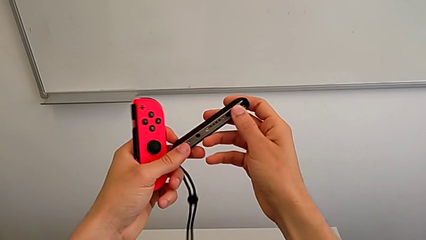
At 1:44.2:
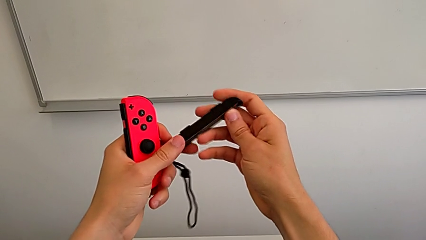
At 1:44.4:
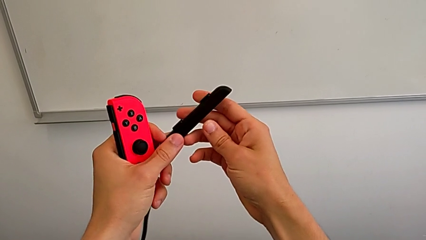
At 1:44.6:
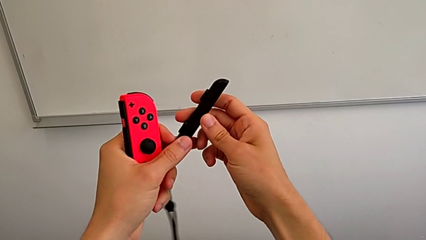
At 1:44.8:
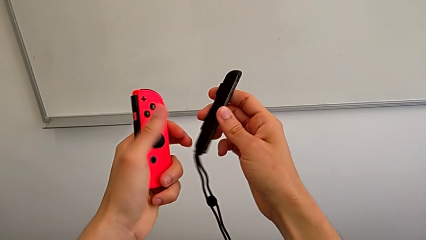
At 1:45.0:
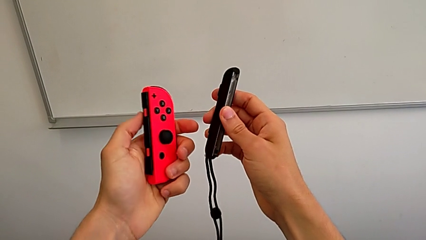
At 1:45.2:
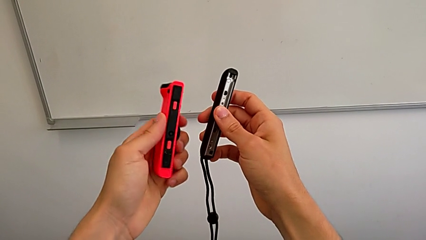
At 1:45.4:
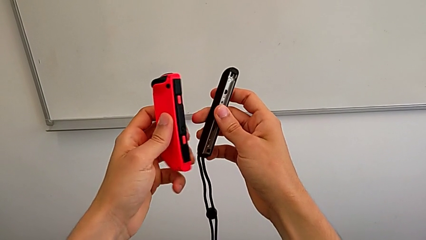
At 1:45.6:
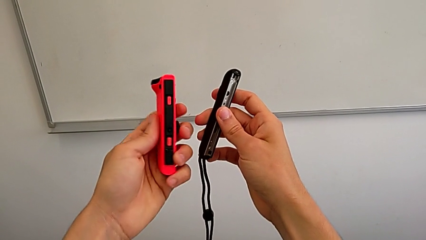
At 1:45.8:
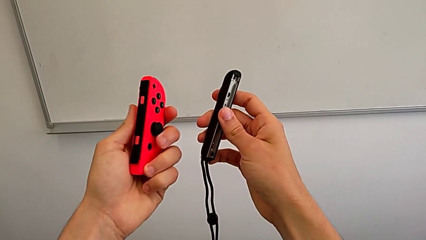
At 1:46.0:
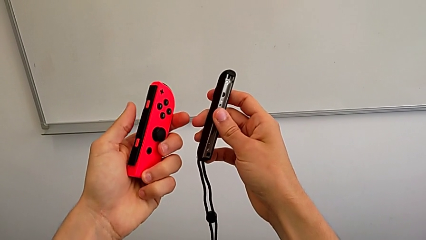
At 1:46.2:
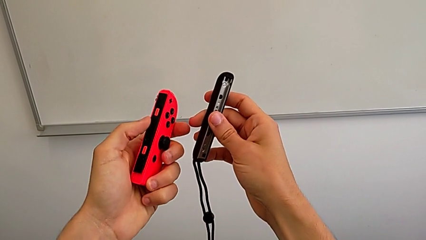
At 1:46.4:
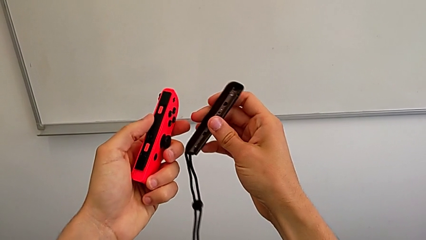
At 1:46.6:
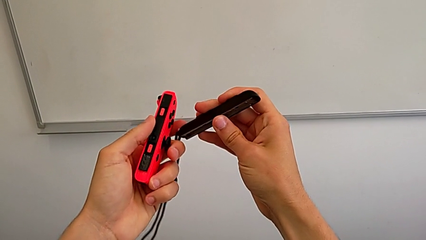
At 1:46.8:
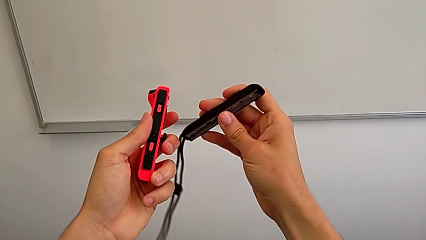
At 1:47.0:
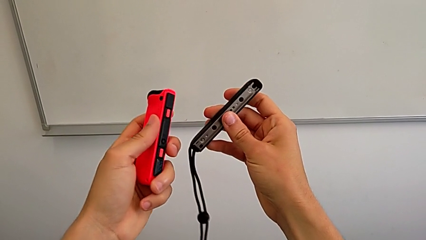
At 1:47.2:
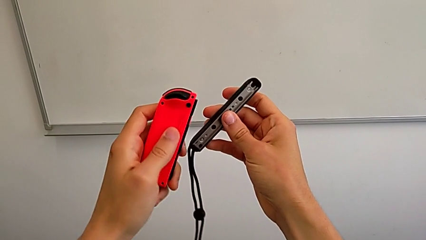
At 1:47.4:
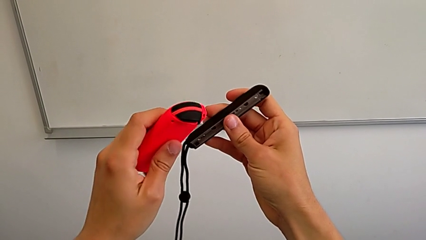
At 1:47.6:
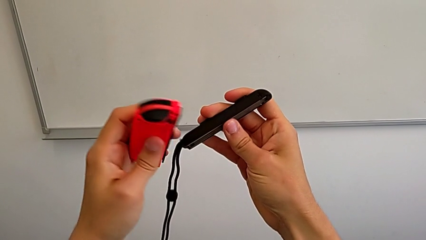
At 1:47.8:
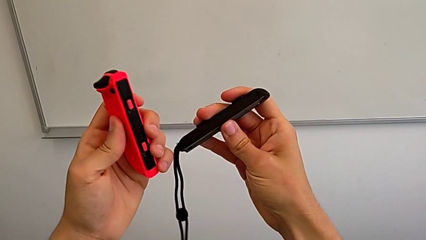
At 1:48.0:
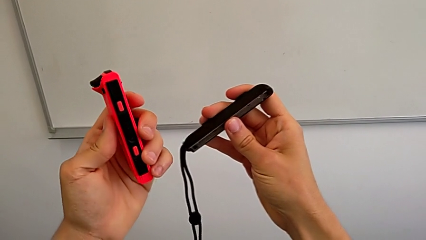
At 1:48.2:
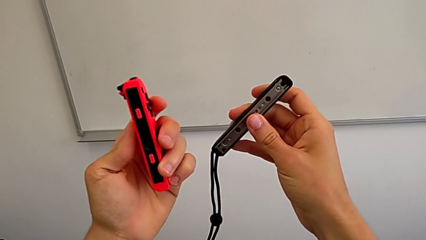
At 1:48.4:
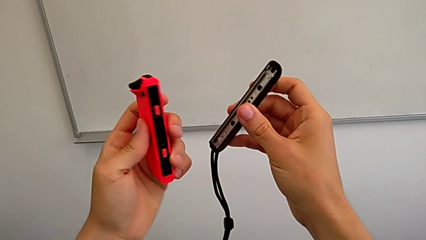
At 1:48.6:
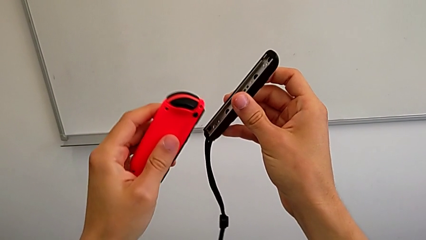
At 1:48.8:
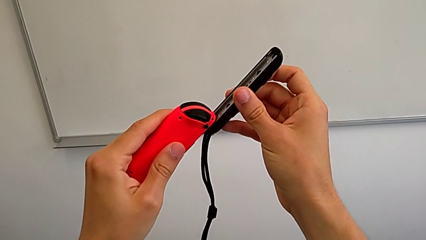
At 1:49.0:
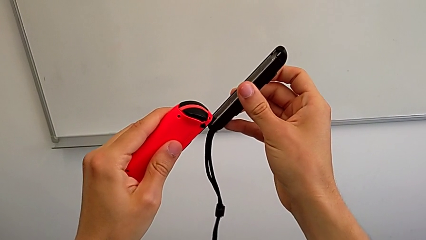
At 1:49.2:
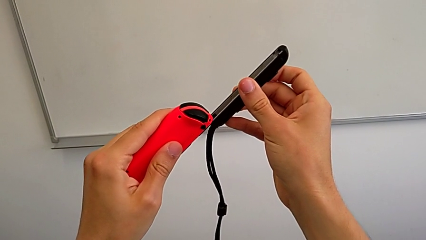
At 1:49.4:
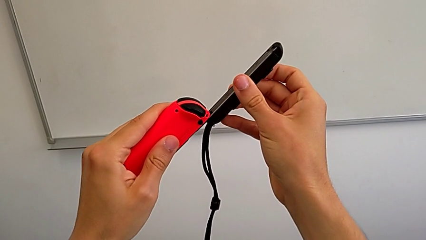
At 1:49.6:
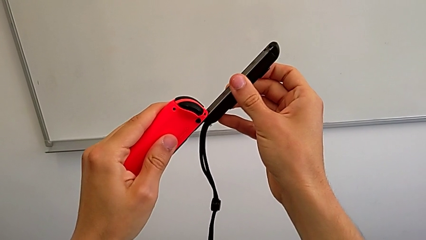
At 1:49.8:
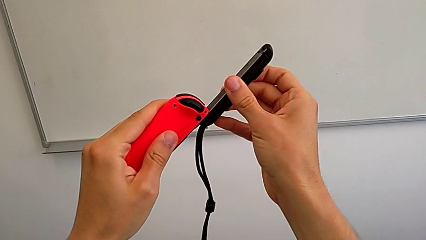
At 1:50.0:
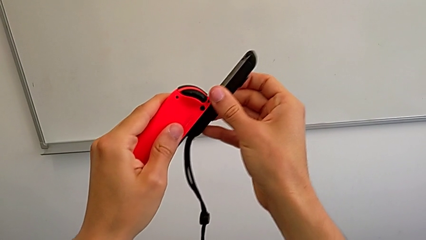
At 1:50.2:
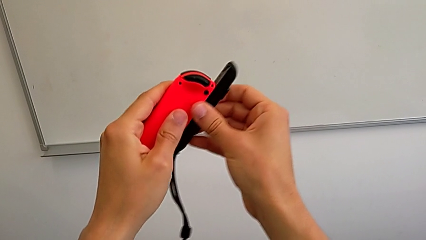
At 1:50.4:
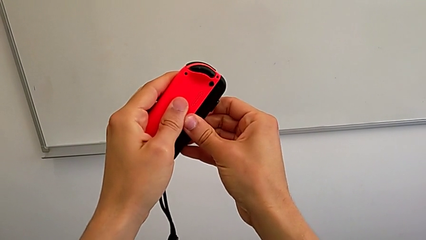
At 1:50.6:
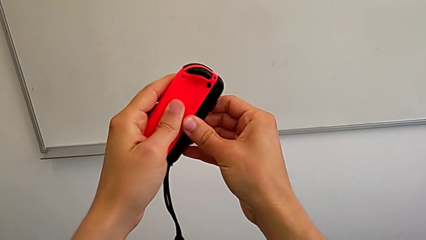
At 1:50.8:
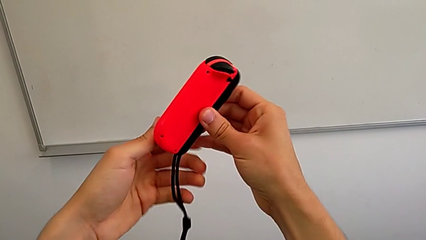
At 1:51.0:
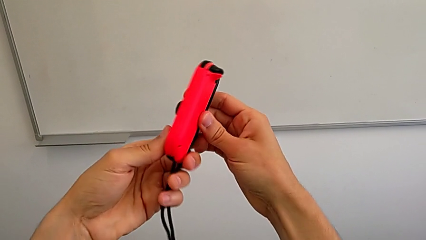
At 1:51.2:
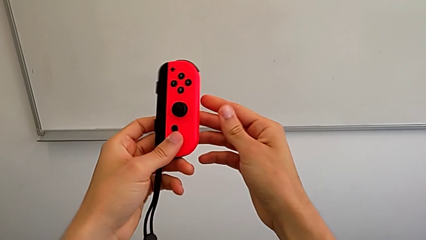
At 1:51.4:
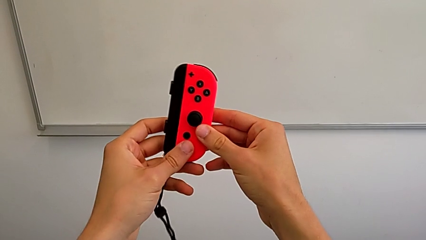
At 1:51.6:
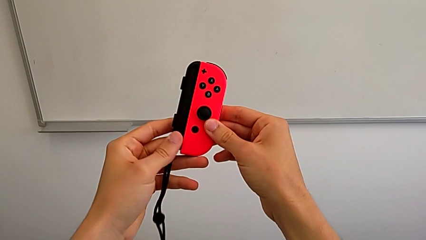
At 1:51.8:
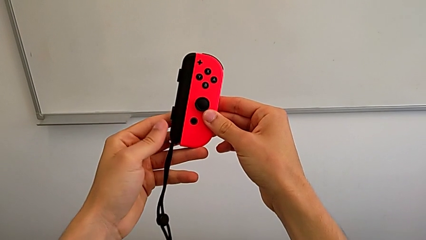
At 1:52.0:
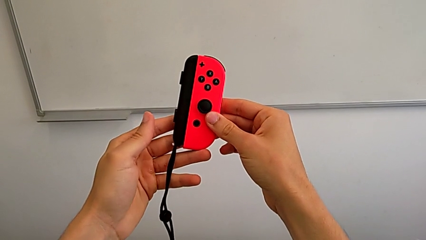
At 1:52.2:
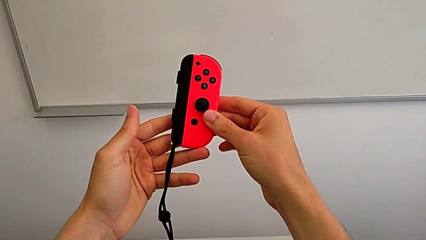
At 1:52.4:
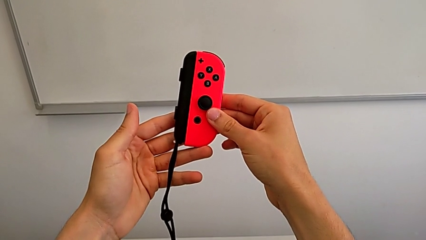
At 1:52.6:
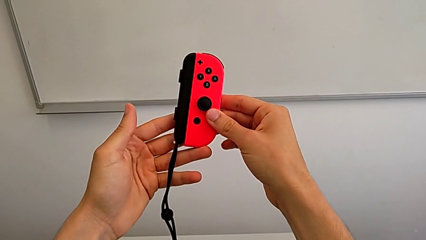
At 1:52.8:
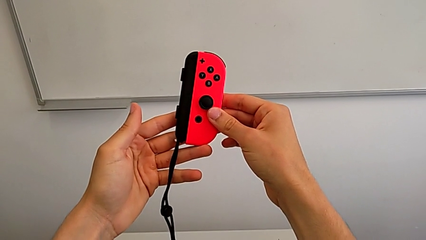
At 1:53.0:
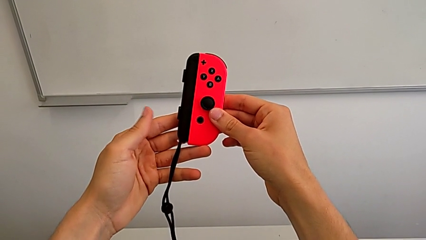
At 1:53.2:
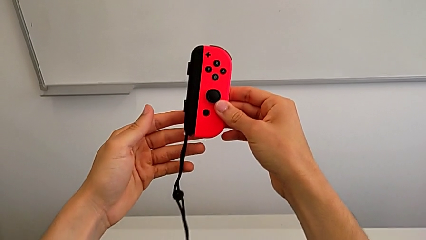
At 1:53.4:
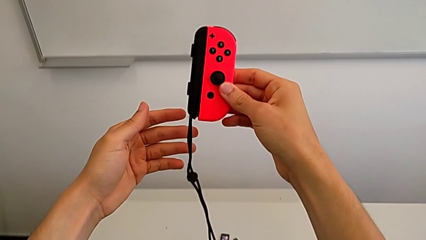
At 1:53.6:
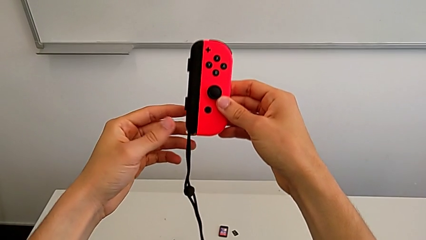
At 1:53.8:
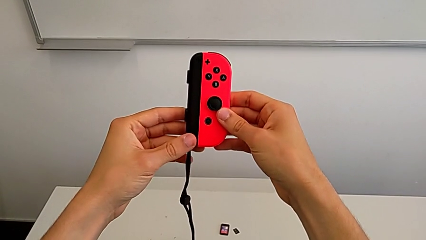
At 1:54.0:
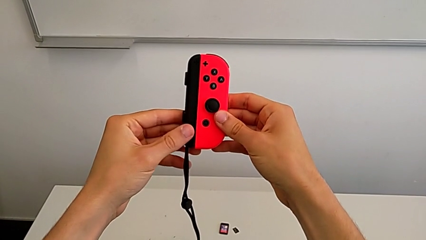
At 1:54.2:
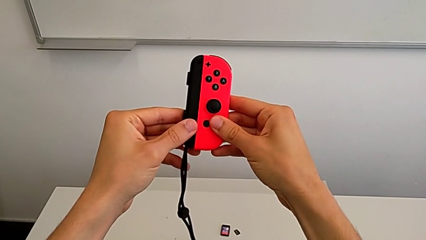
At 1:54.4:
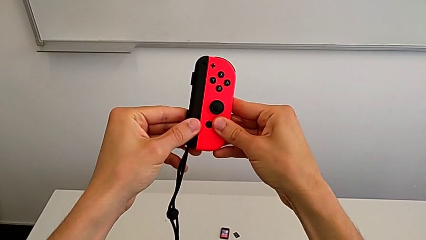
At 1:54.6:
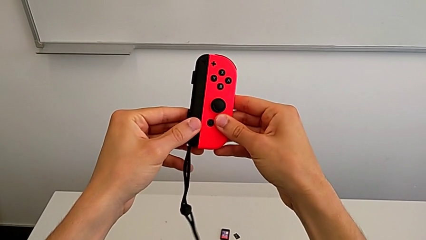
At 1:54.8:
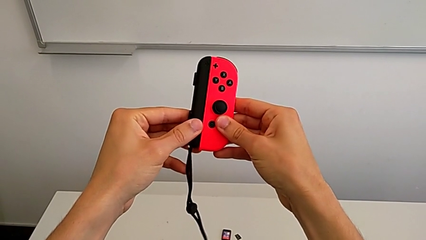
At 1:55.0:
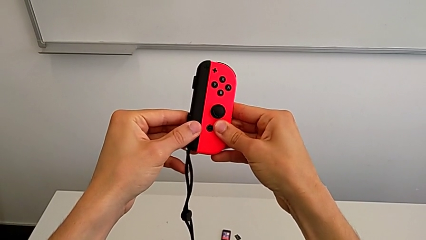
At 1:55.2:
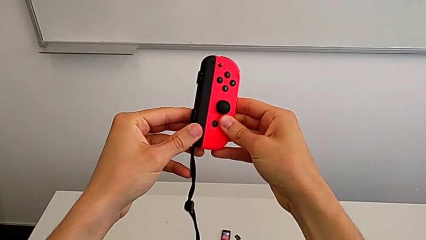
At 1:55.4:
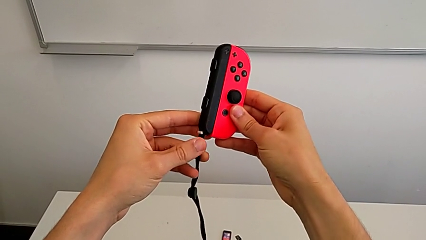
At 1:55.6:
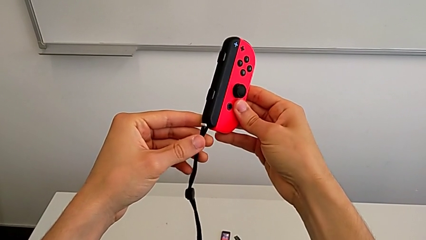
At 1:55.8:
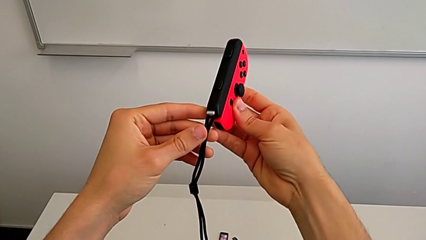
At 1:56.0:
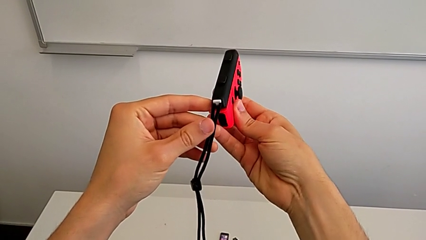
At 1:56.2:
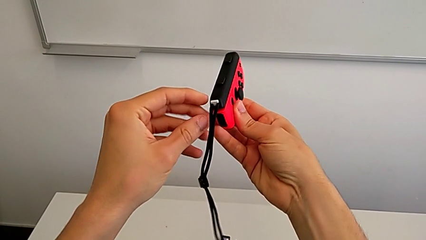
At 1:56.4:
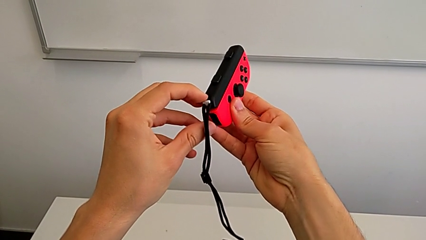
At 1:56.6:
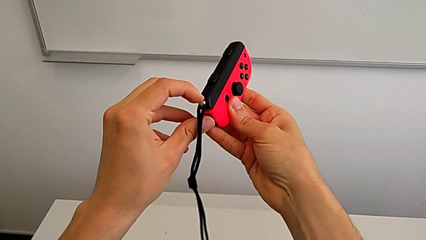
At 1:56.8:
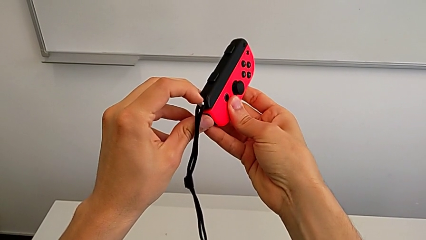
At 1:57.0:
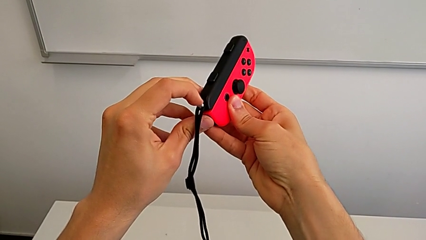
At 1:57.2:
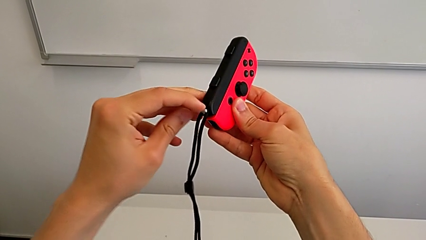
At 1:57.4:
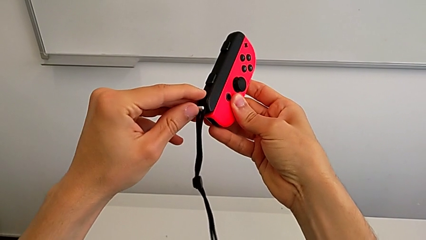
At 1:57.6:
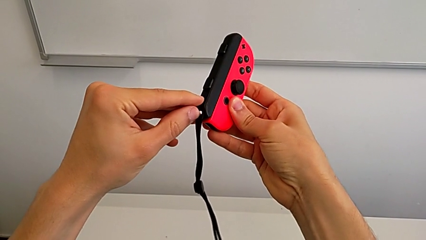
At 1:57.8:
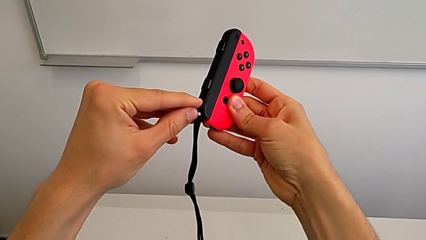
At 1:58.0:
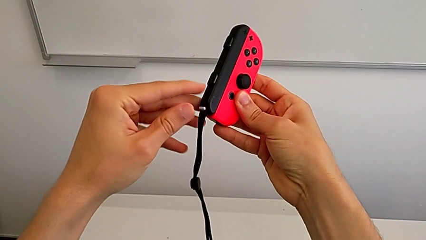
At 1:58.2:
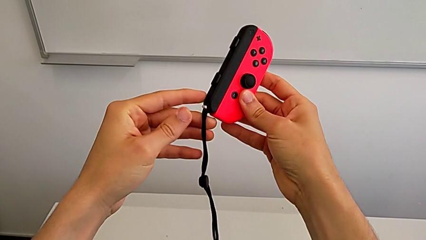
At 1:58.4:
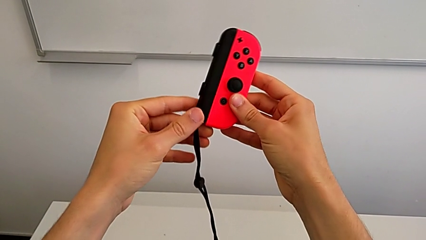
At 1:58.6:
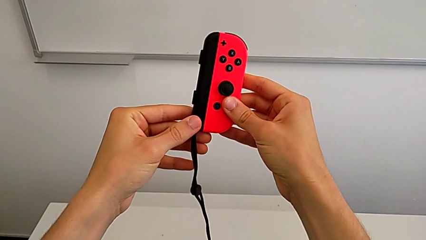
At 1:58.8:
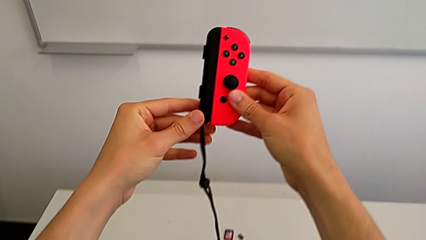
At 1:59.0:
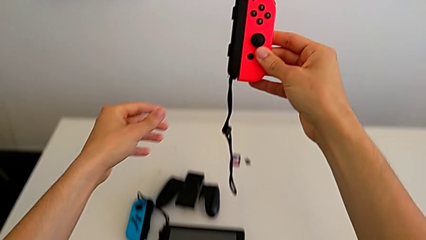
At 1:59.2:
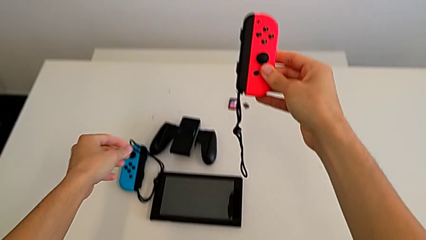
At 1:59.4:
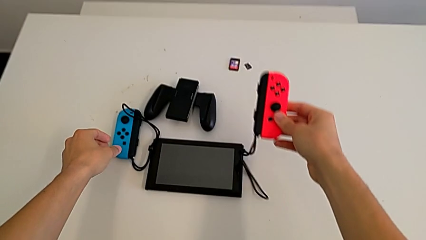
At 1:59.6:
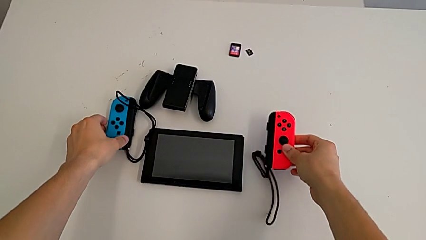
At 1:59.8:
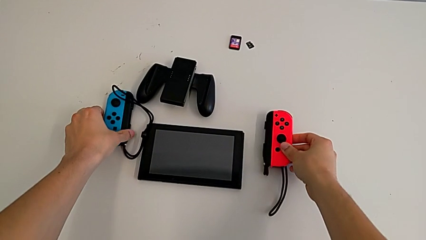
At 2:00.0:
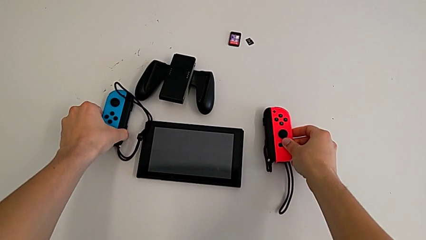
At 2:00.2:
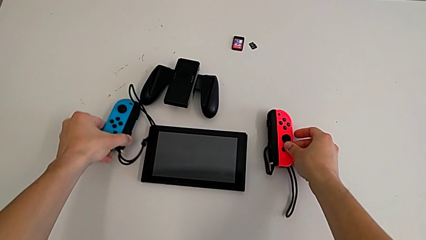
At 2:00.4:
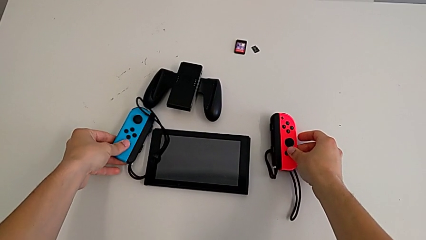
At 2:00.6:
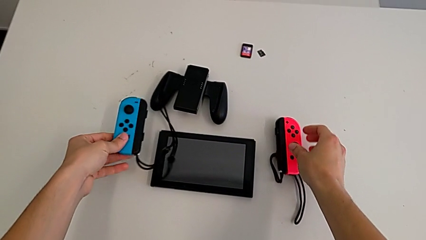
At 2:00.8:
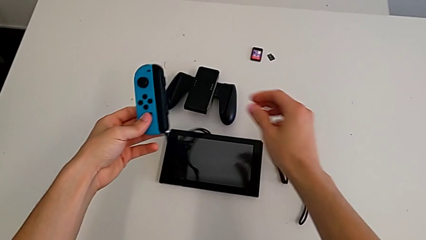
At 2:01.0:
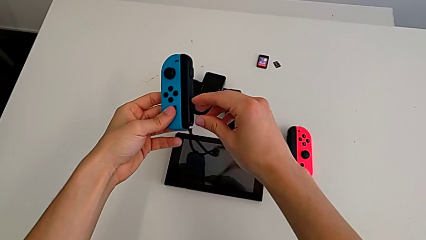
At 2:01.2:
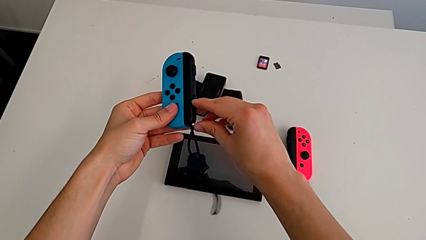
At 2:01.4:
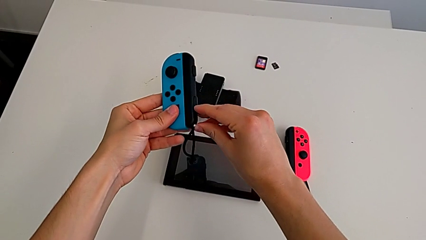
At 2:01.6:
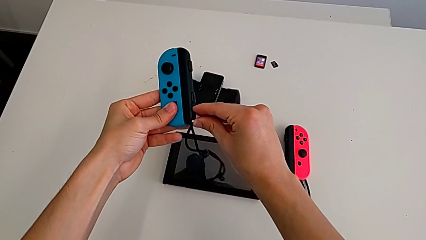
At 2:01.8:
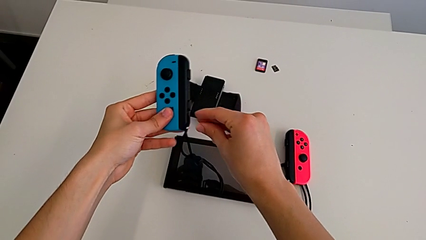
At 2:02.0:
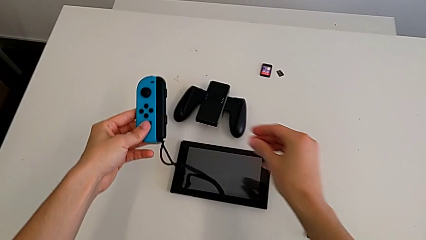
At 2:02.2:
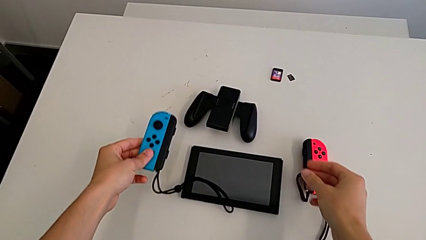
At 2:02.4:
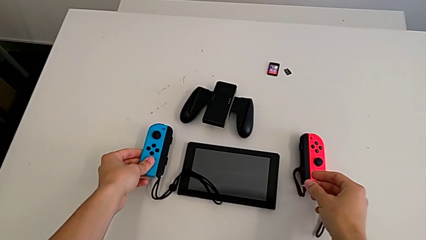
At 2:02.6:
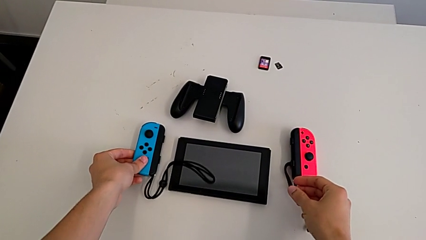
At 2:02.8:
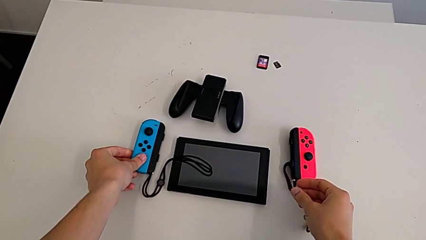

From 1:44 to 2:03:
The camera wearer is changing the controllers' grip from the comfort grip to the Joy-Con straps. They inspect the red Joy-Con controller twice, align it, assemble it, flip it, hold it, press it, inspect it, lock the Joy-Con strap lock, hold the red Joy-Con controller, drop it and lock the Joy-Con strap lock.
